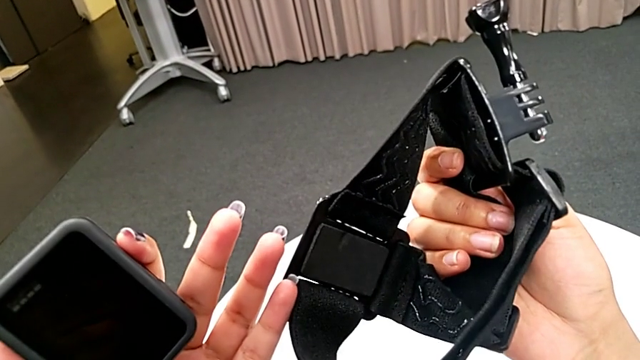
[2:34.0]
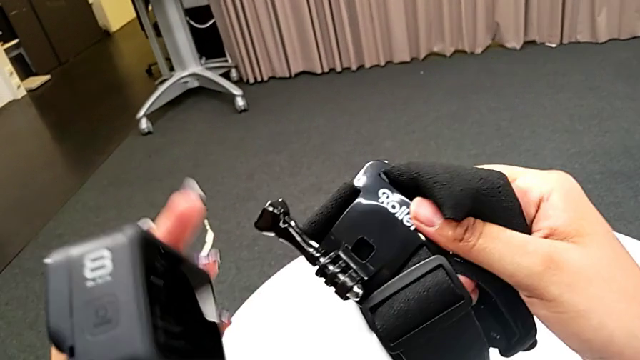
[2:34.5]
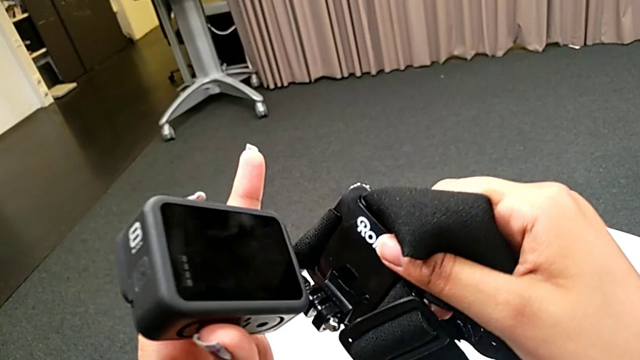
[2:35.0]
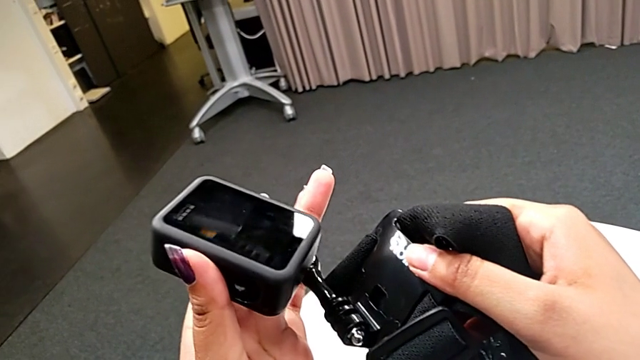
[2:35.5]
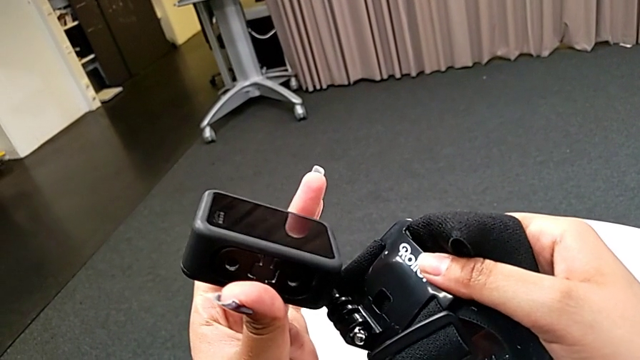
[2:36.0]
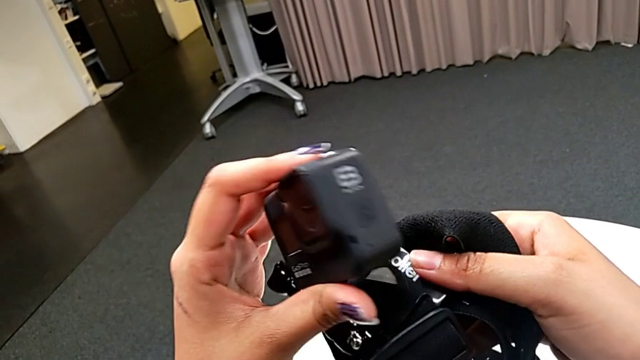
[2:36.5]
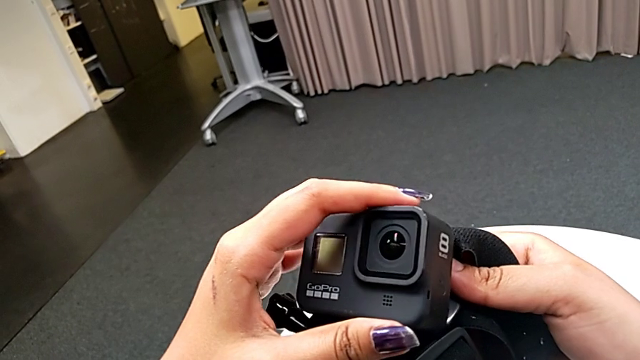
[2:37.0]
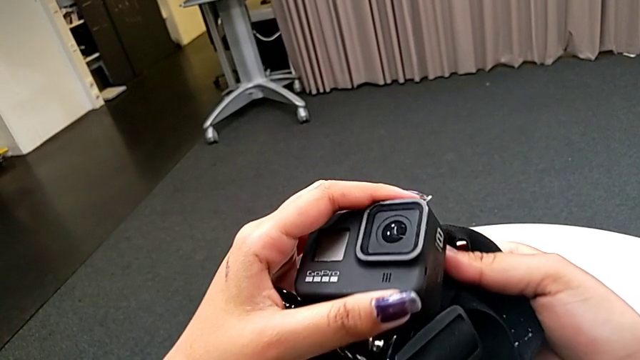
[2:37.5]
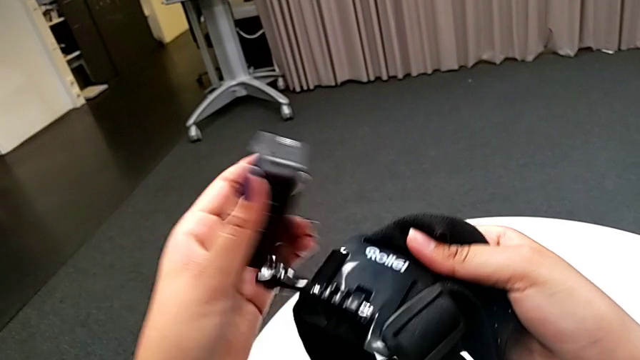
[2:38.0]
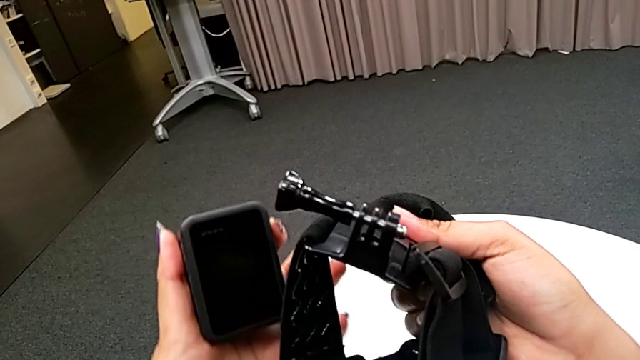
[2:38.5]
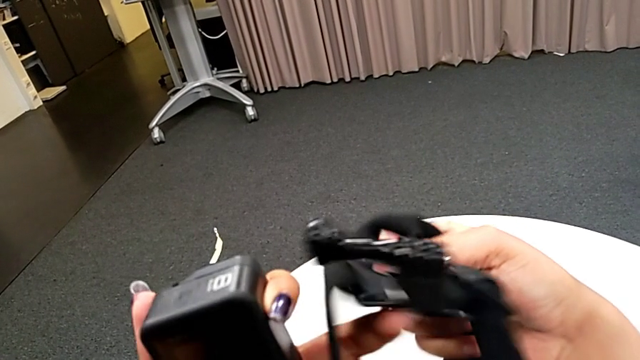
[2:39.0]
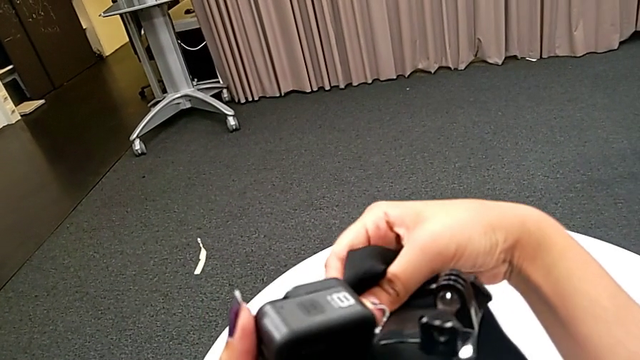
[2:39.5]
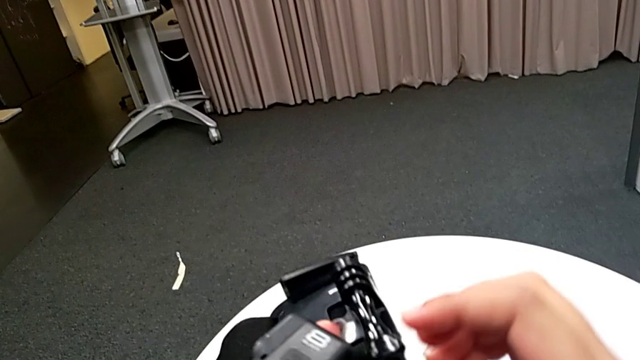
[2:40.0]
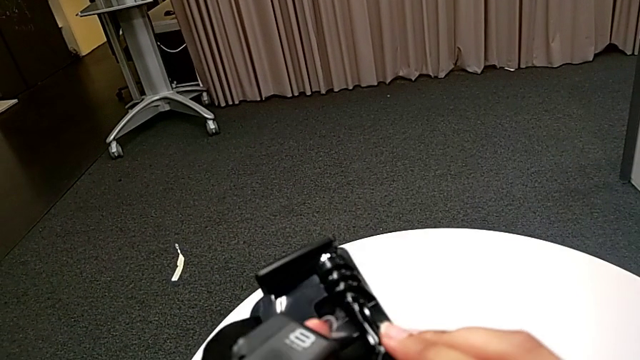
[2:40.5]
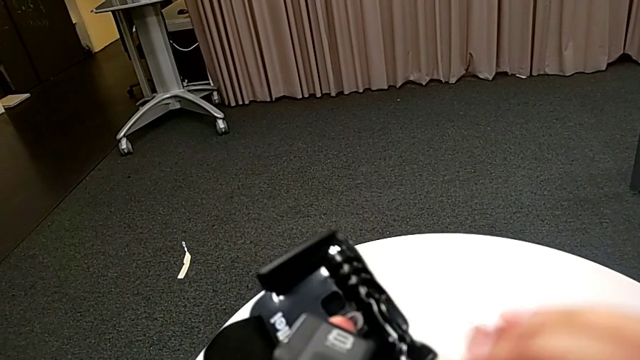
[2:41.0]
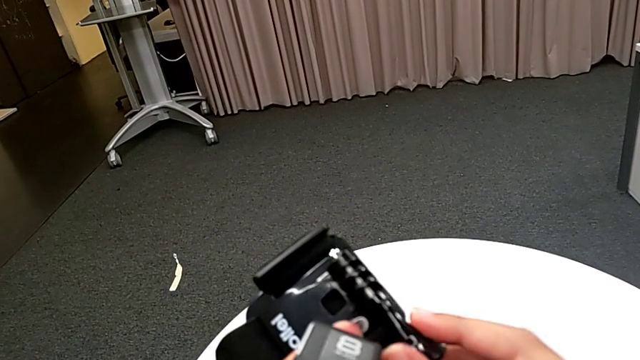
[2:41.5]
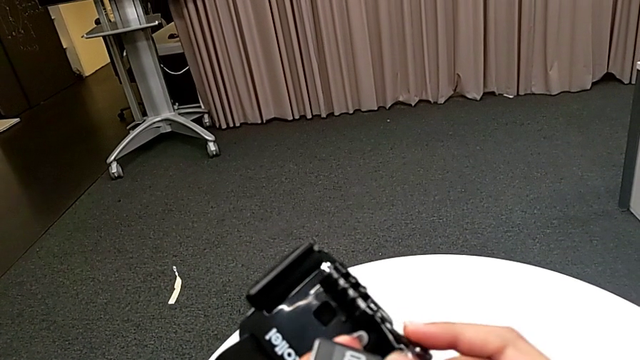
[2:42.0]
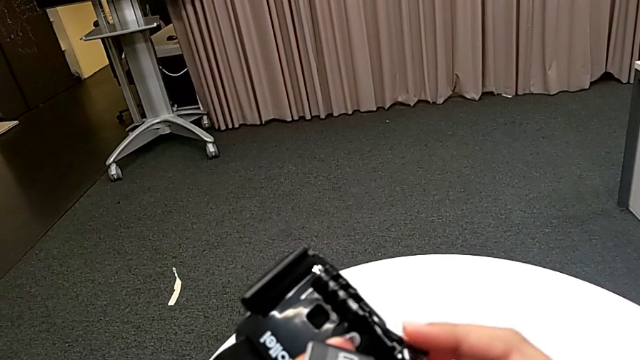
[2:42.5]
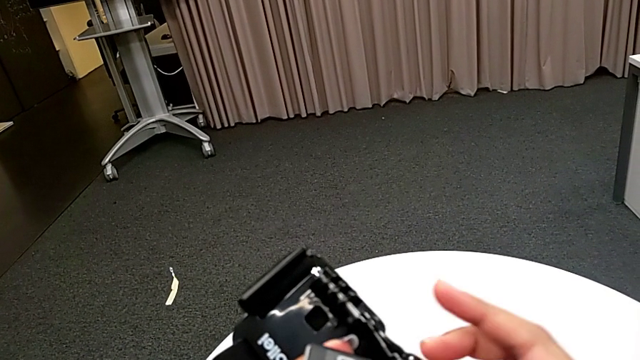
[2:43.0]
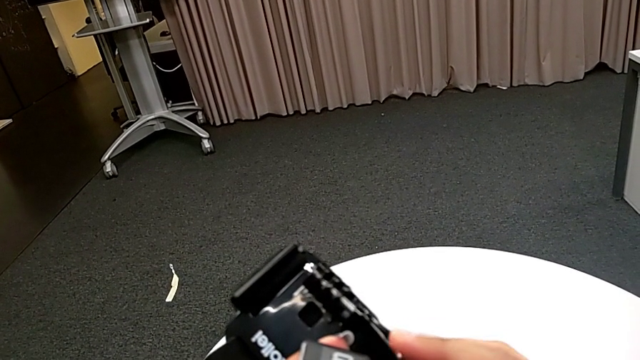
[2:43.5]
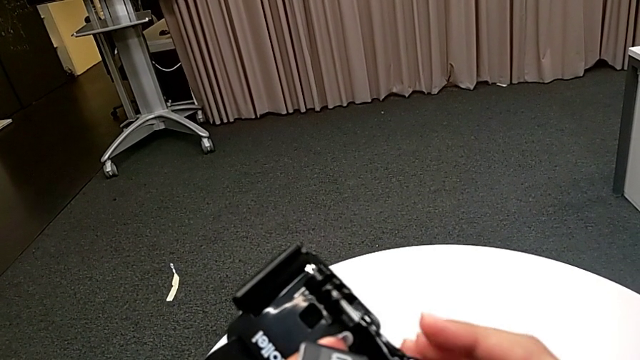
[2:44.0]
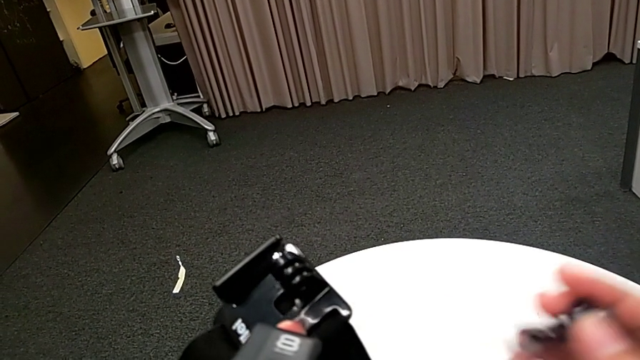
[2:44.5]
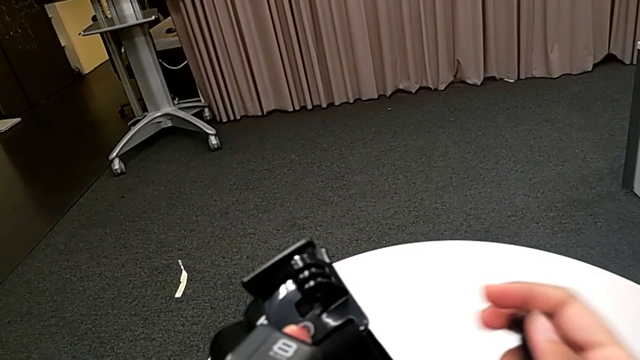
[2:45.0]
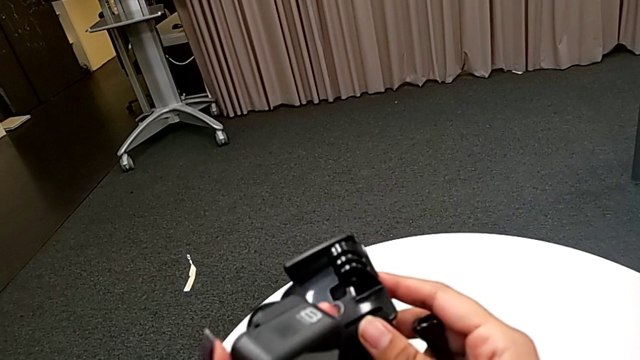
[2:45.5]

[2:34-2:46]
The camera wearer is attaching the GoPro's legs to the strap. They keep inspecting the strap and unscrew the screw.

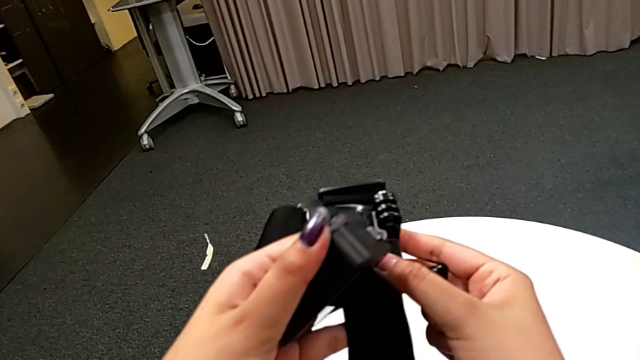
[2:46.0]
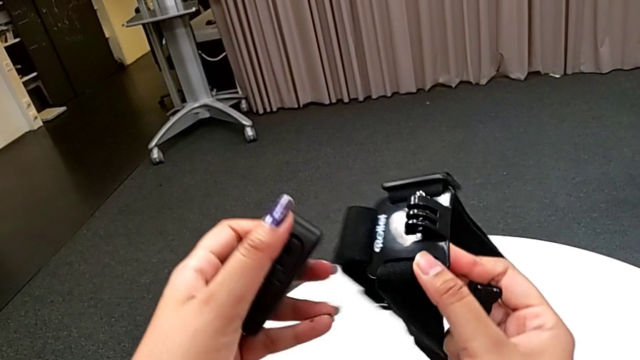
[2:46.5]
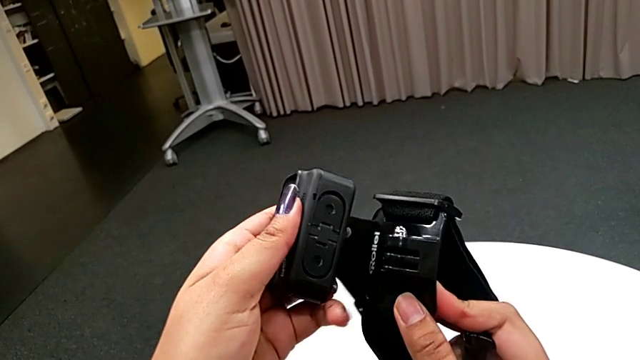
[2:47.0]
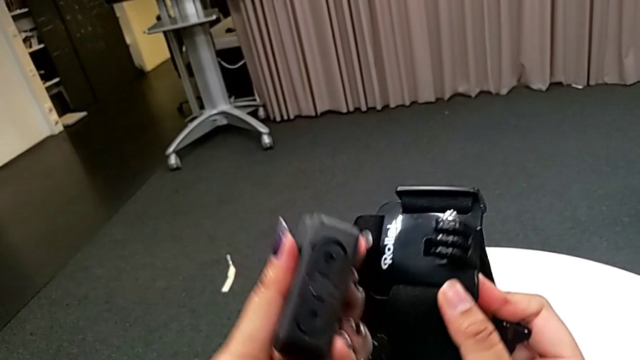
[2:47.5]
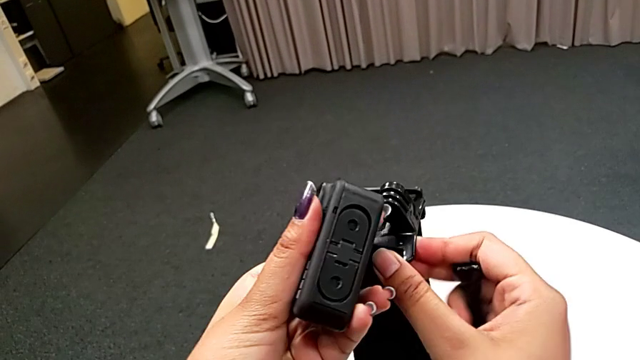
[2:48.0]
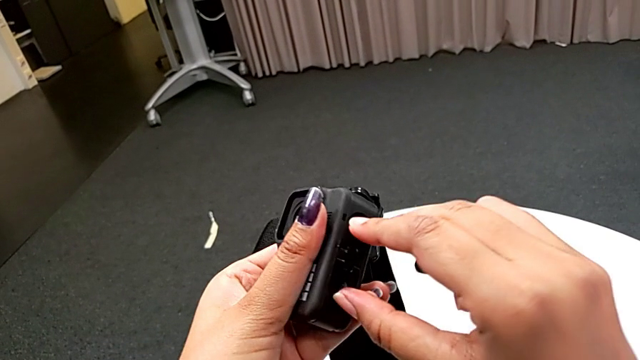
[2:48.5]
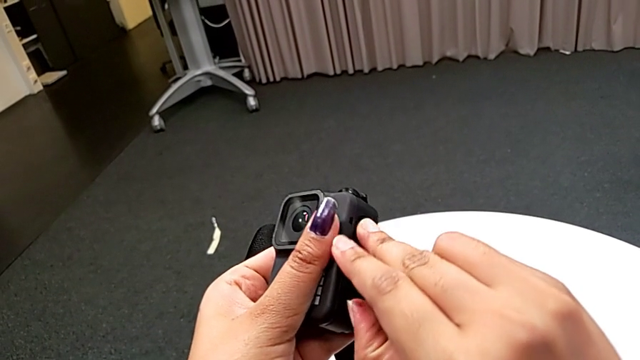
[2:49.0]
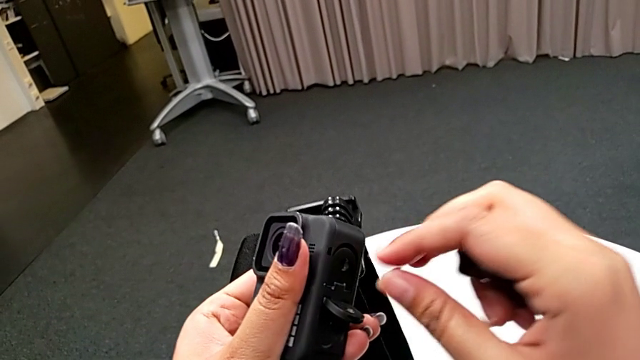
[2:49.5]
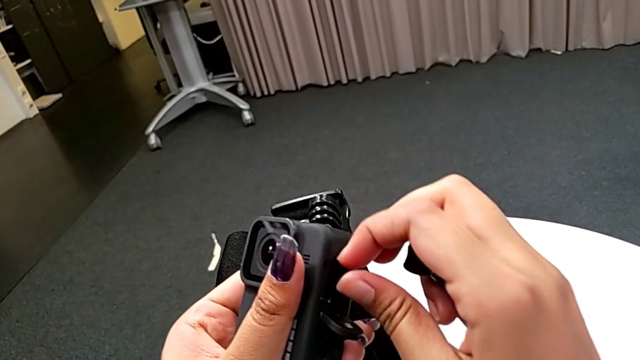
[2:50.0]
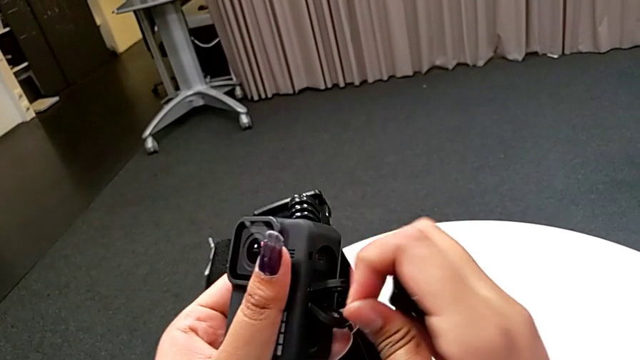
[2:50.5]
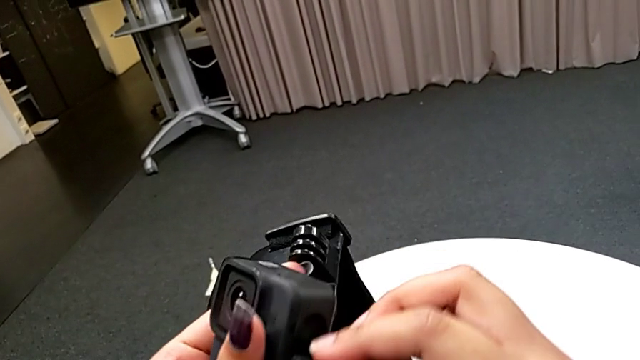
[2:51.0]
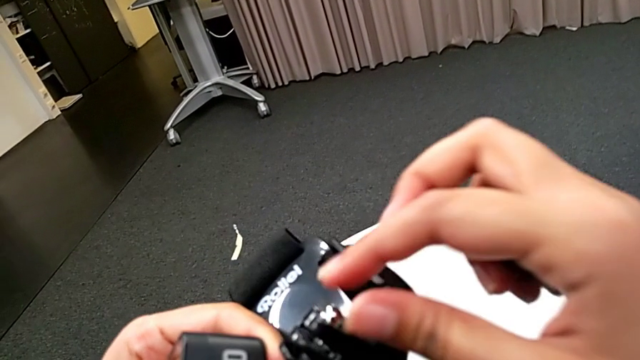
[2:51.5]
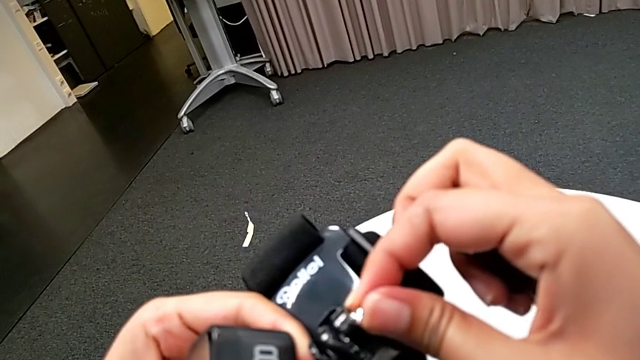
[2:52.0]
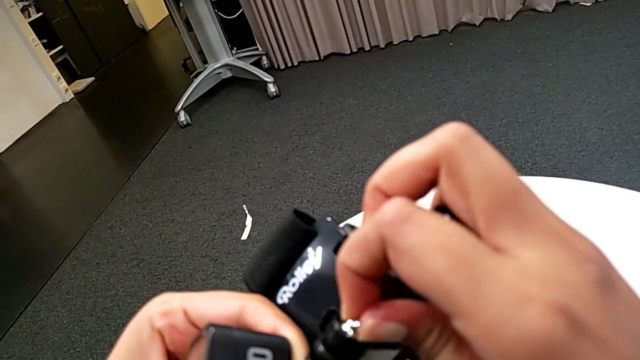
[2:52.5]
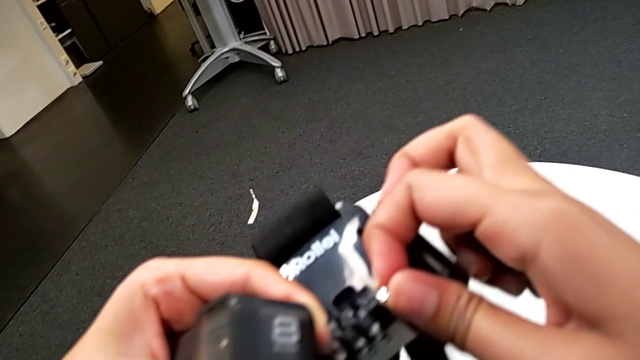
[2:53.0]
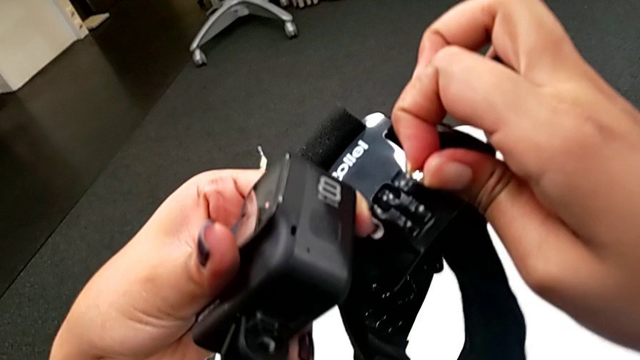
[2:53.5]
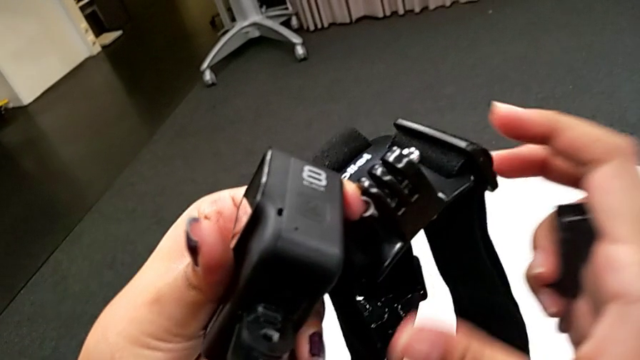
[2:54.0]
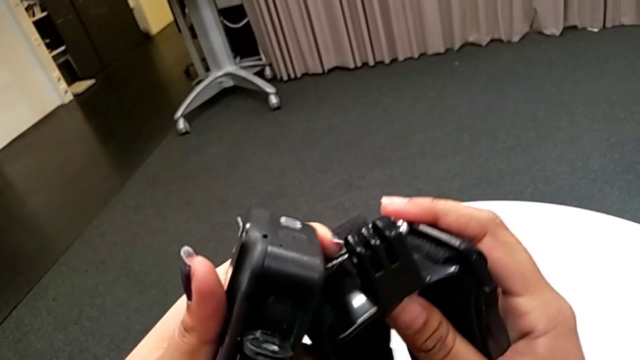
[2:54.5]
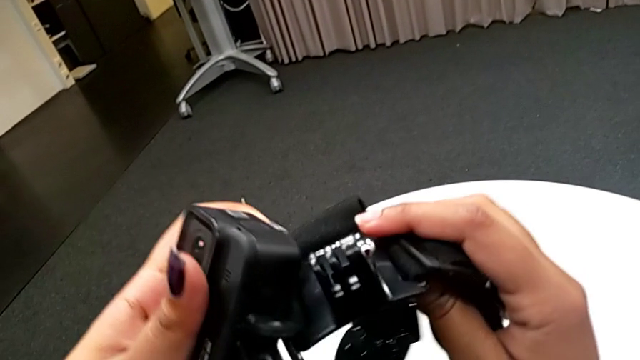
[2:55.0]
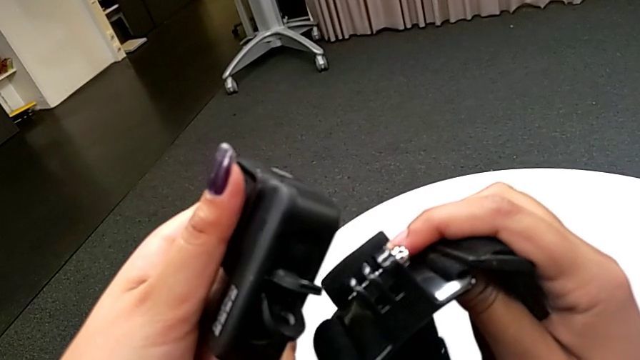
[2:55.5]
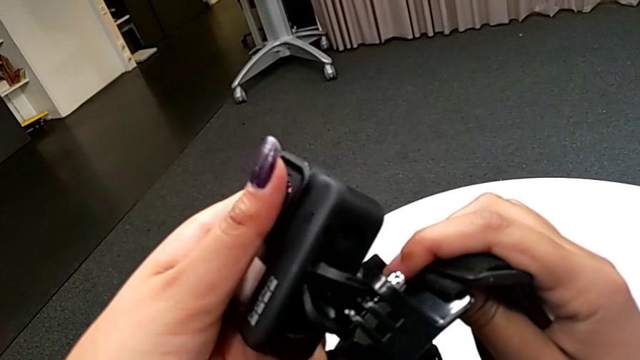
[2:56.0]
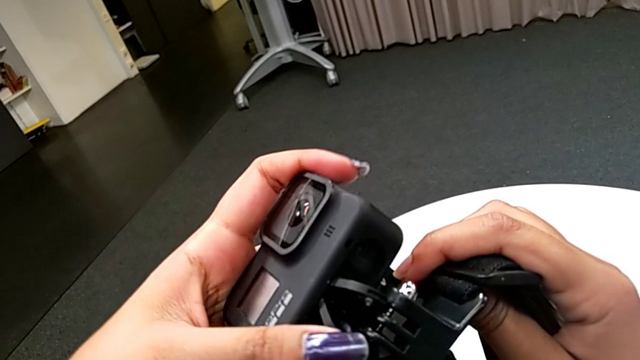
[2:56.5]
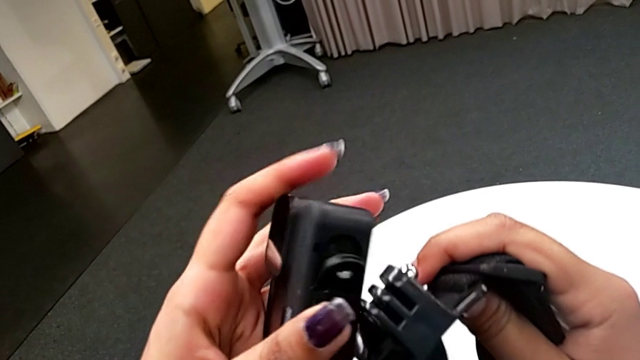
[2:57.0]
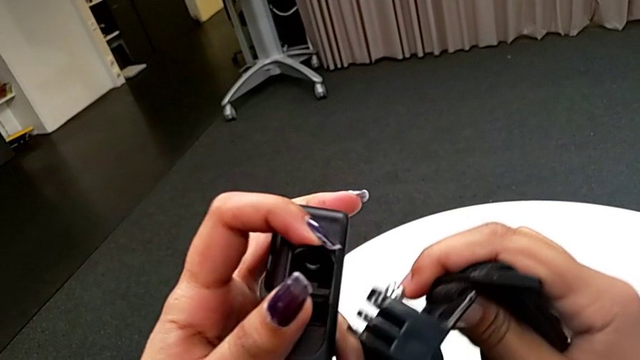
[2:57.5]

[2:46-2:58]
The camera wearer is attaching the GoPro's legs to the strap. They pull the mount tabs.
